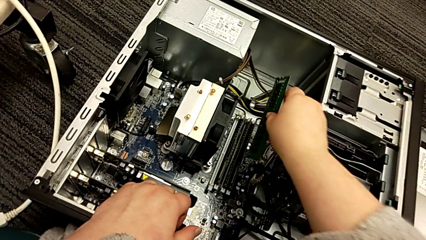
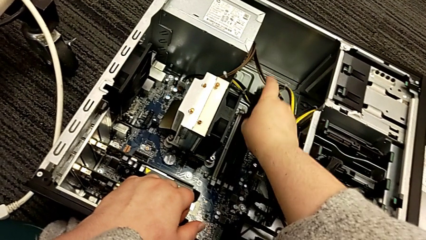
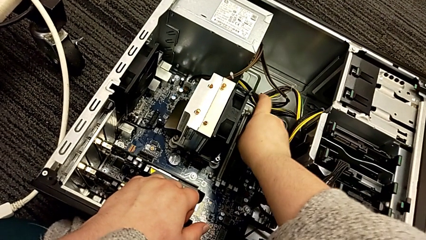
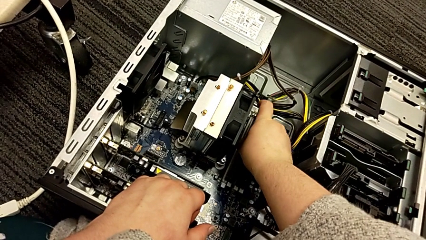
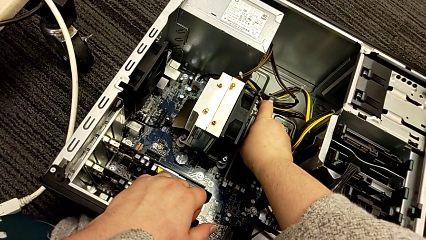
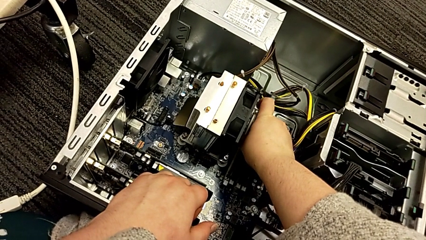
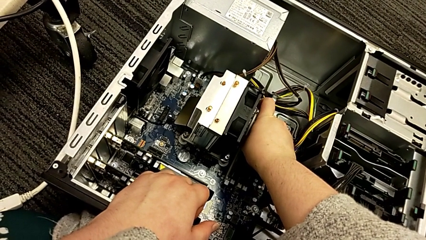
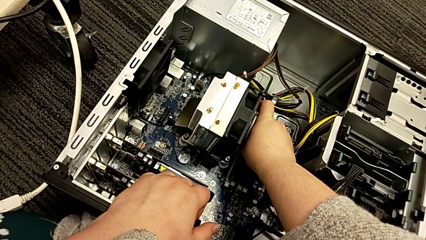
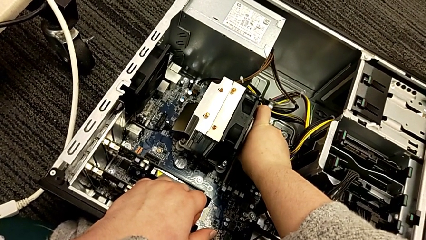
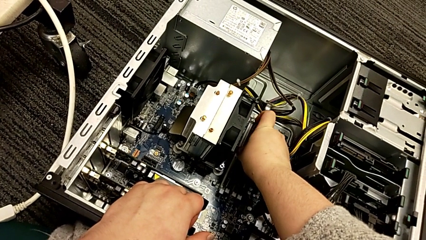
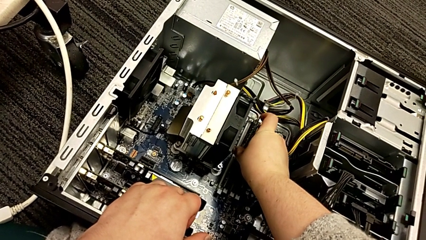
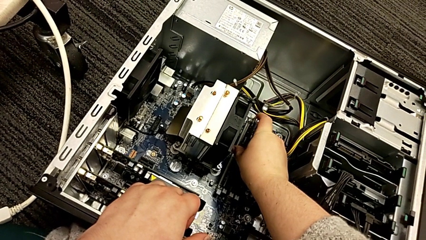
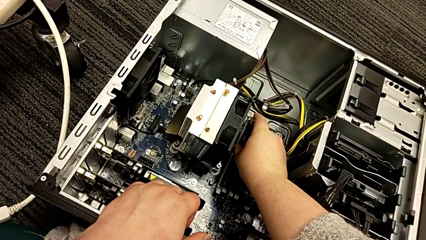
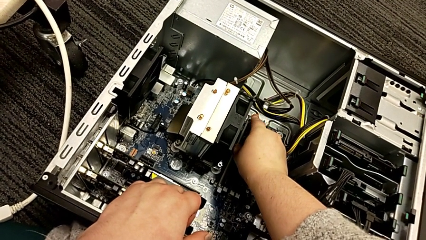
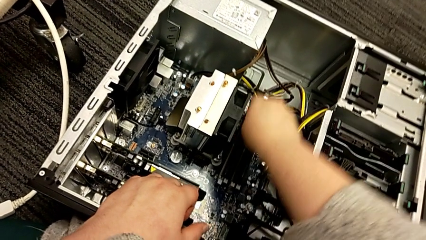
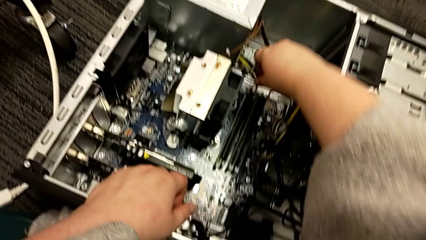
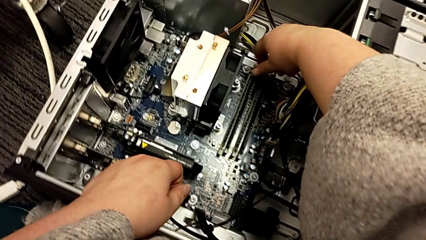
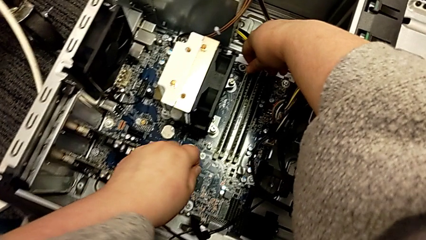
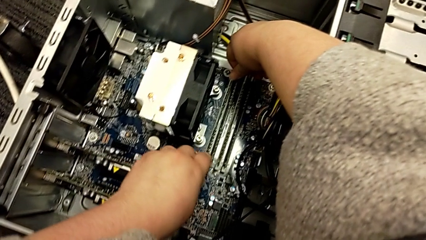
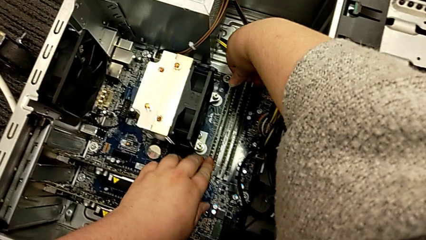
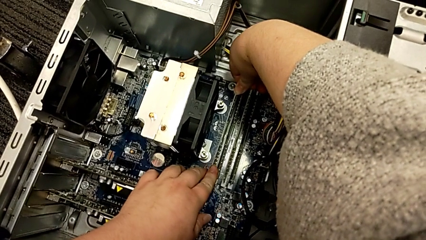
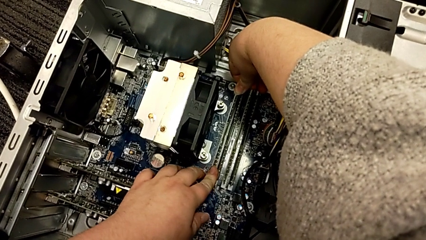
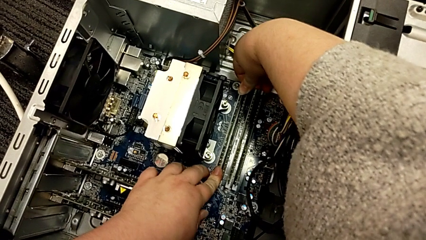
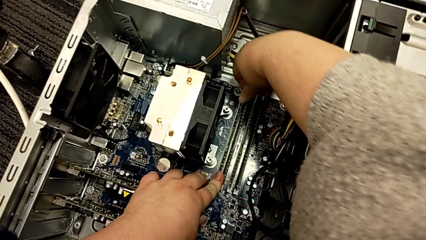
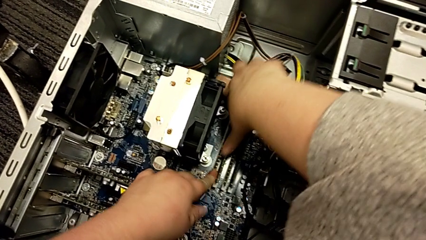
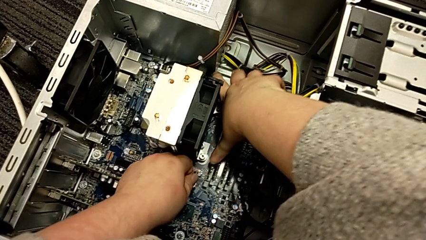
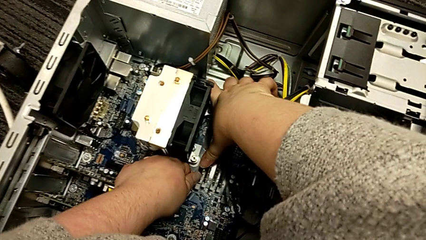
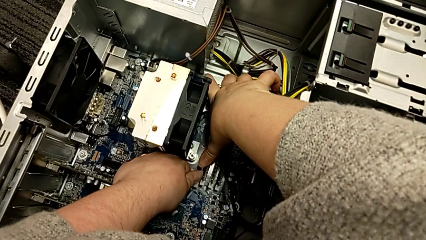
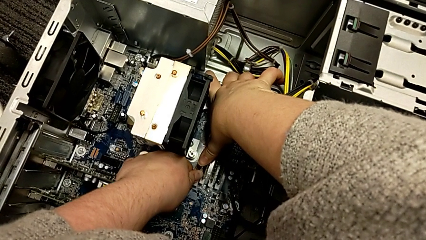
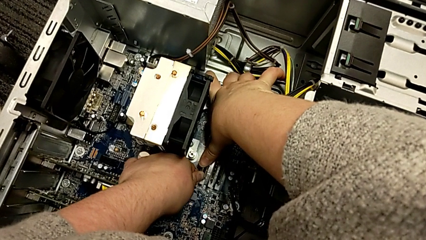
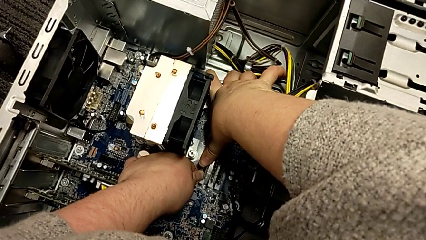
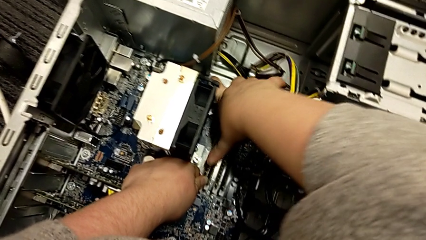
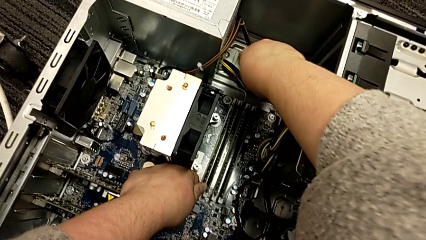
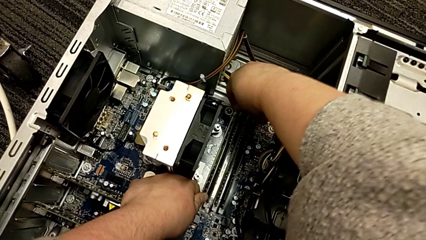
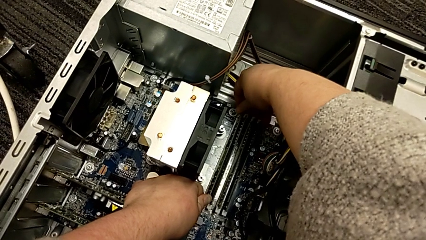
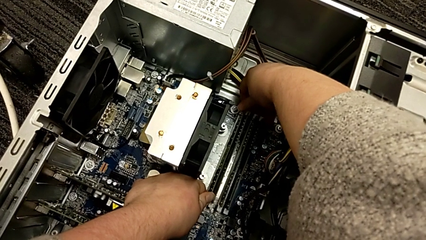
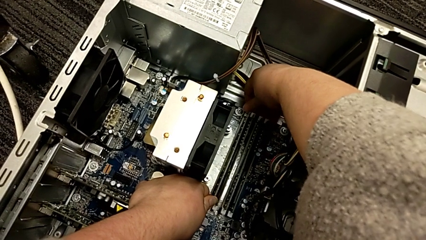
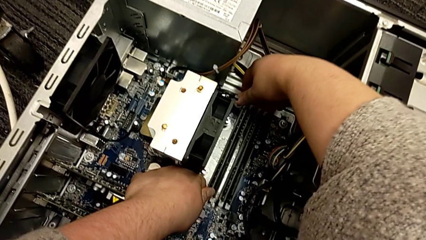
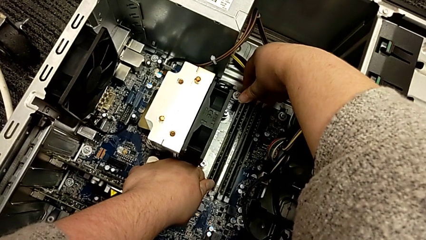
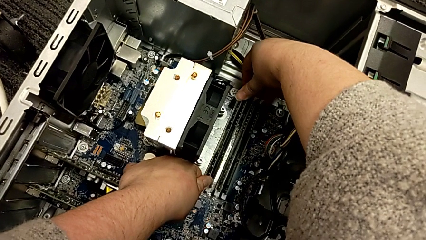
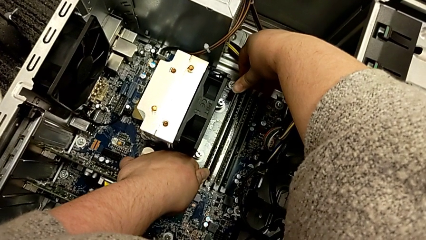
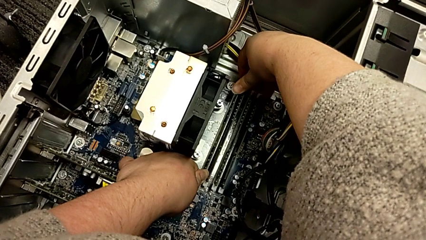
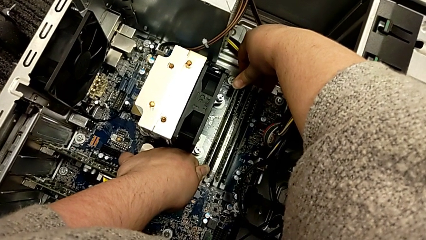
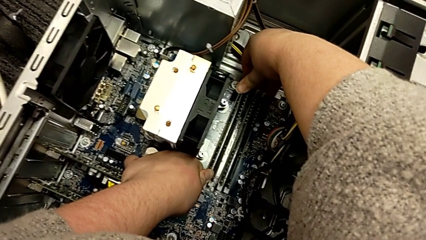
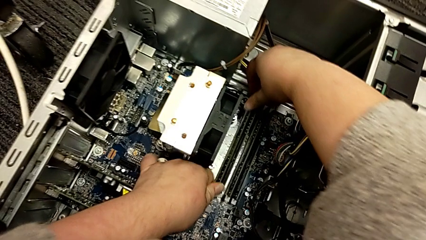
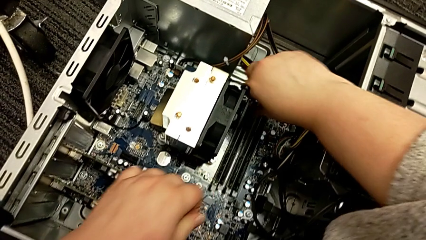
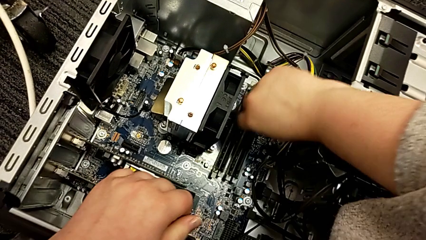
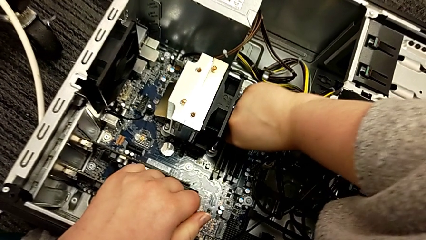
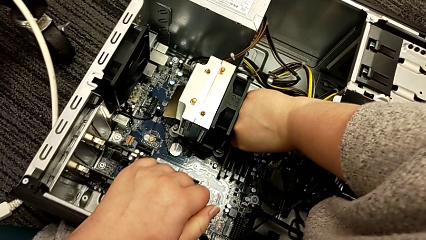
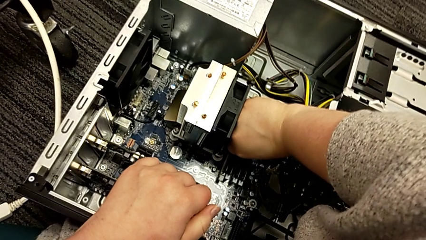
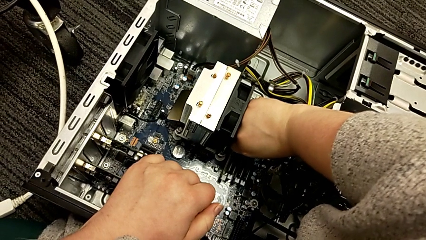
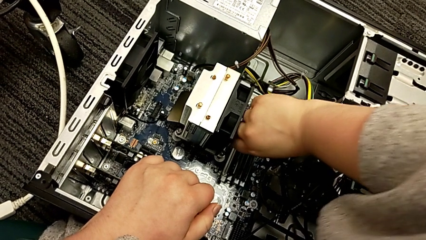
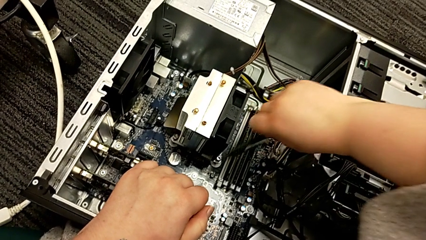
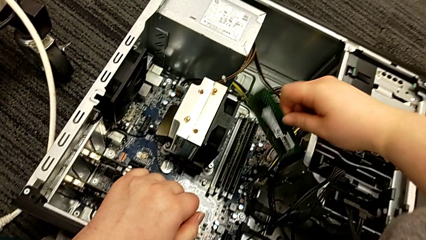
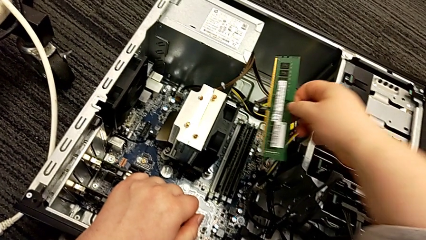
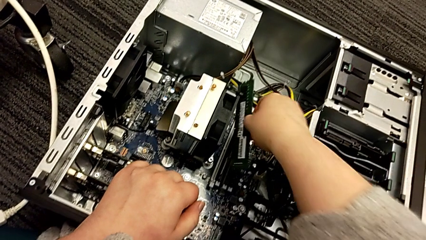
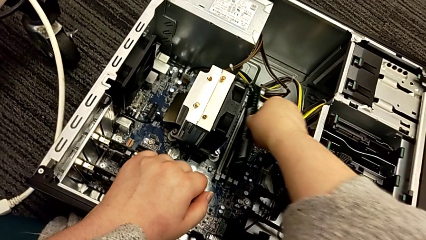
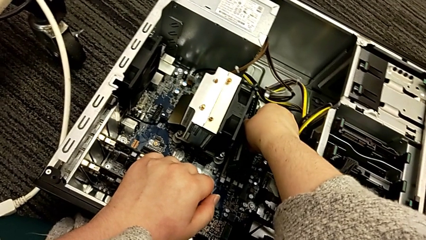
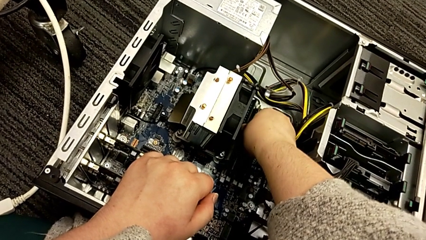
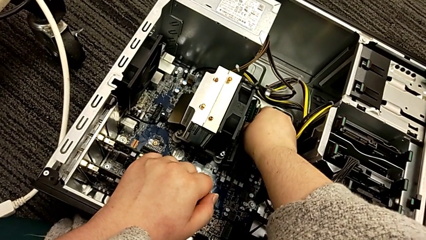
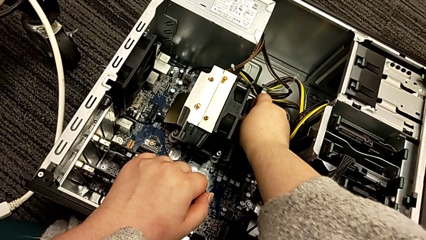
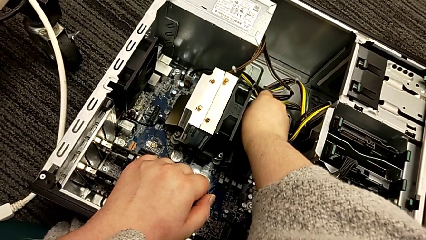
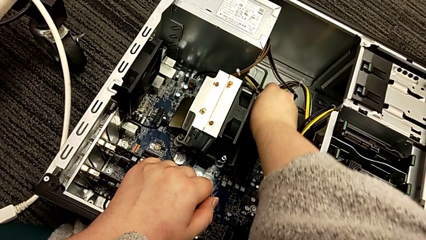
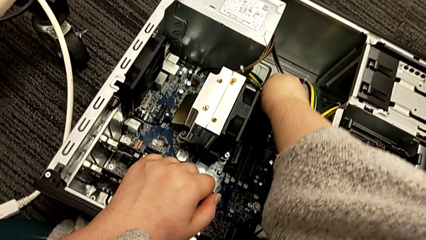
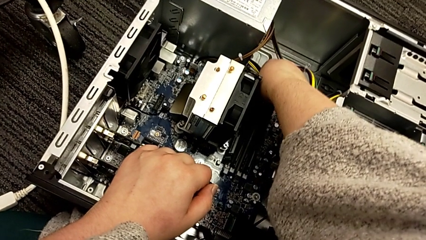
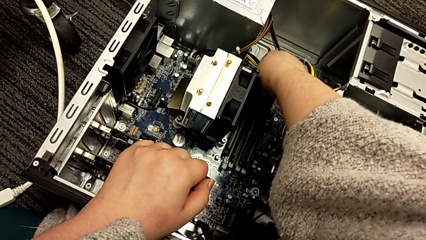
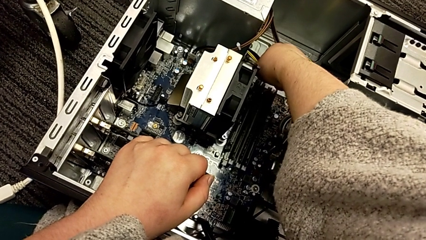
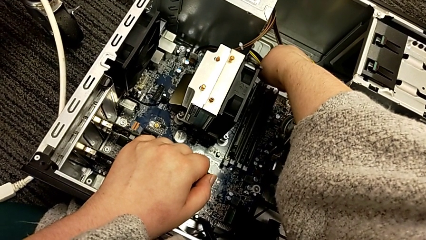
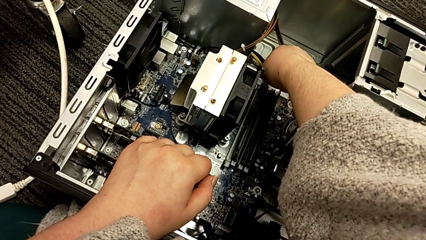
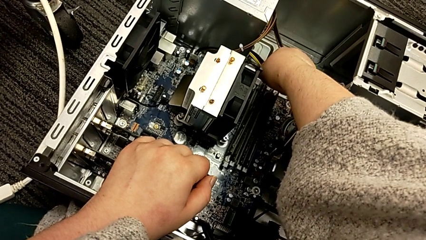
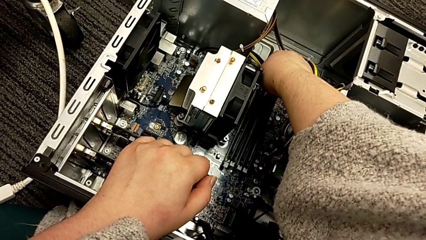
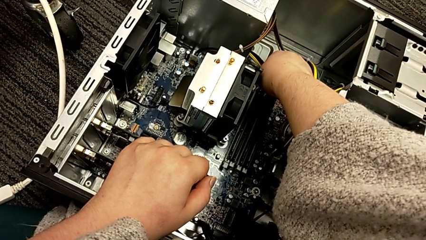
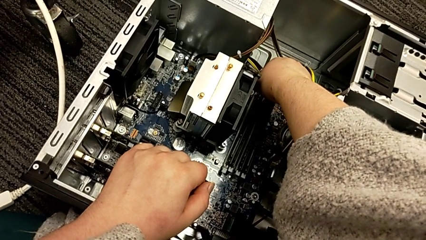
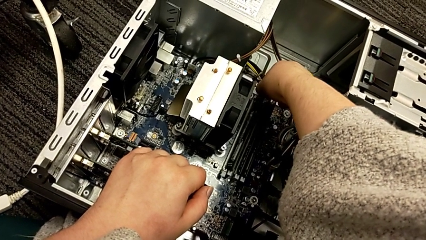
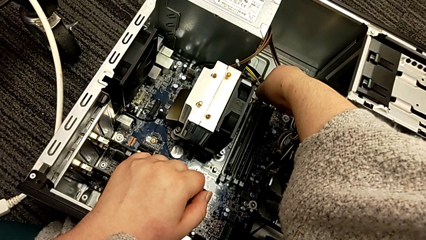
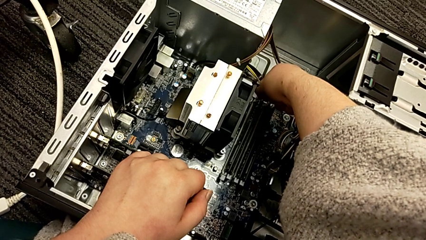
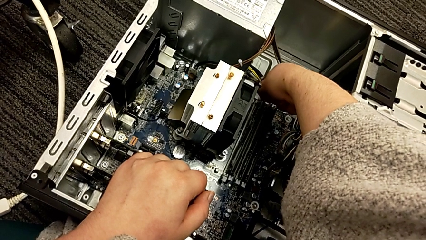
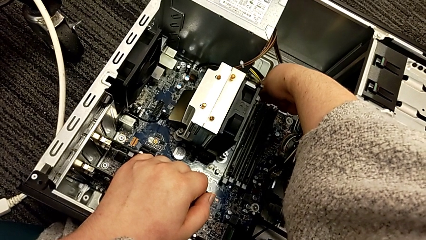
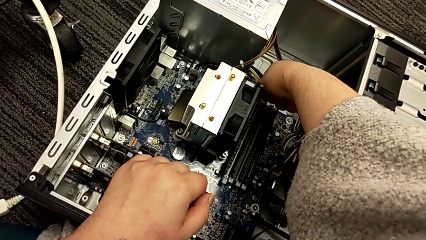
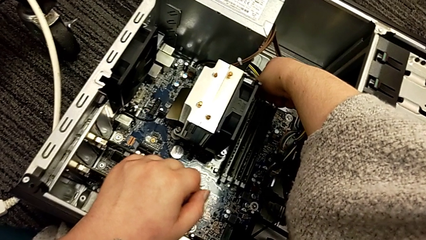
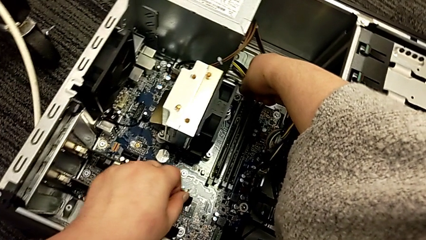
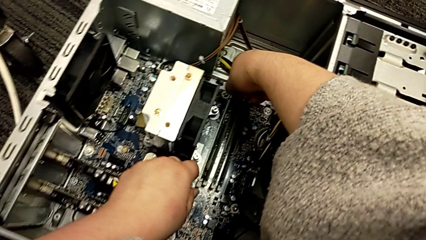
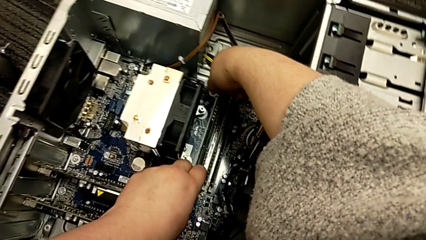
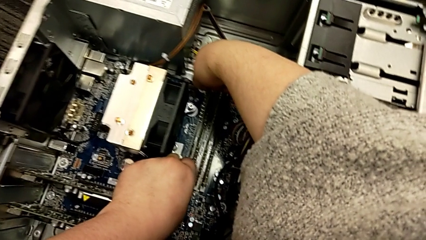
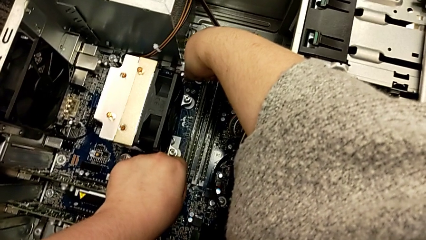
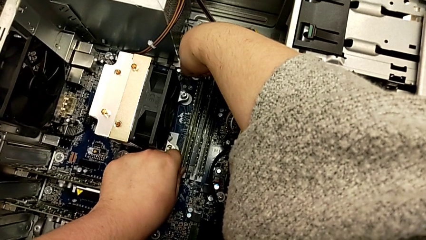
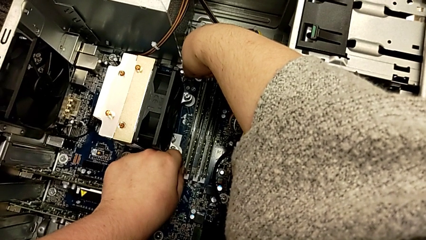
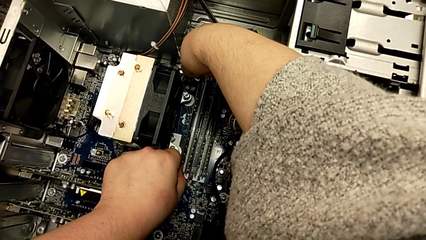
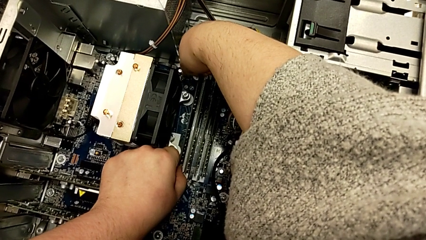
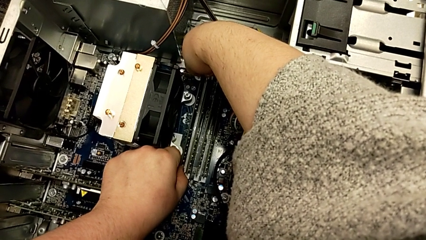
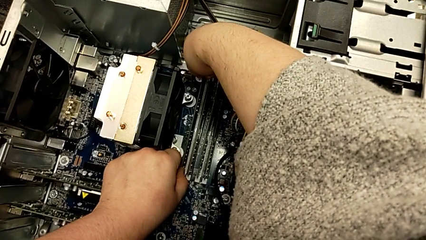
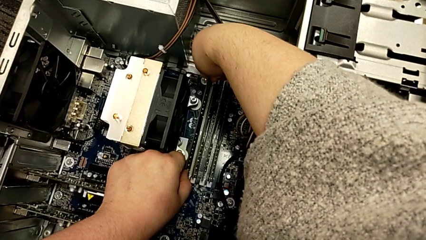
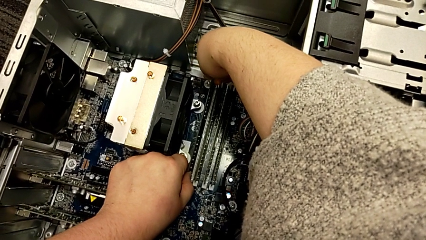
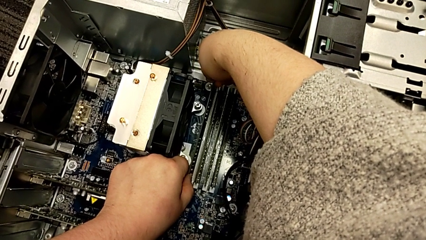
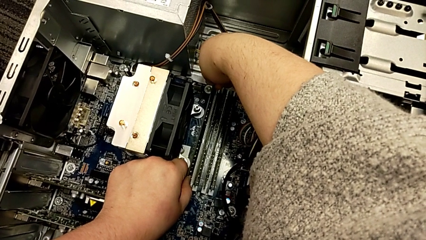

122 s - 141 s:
The camera wearer is putting the RAM into the computer tower. They place the first RAM, push it, wrongly withdraw it, rotate it and begin to place it.
